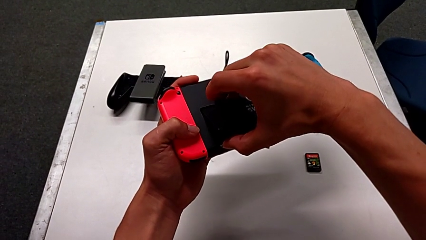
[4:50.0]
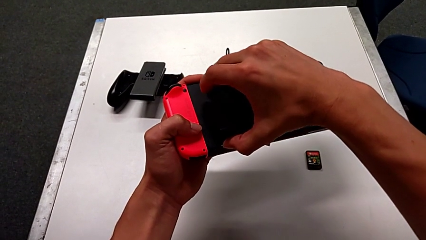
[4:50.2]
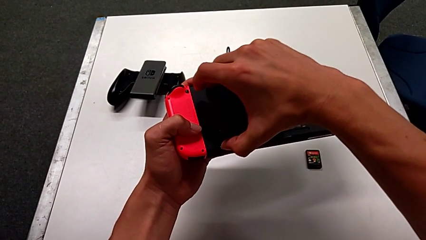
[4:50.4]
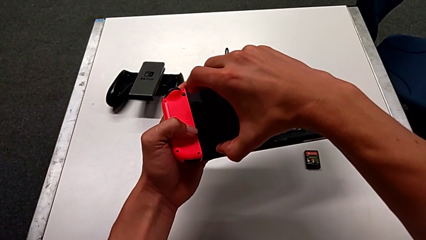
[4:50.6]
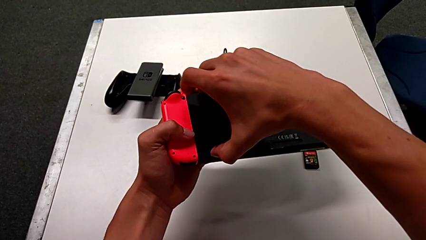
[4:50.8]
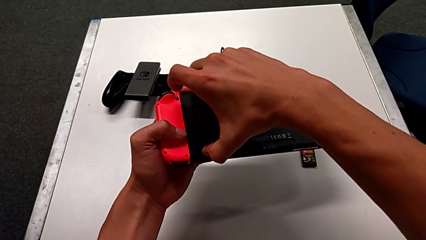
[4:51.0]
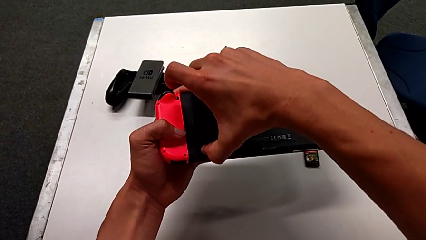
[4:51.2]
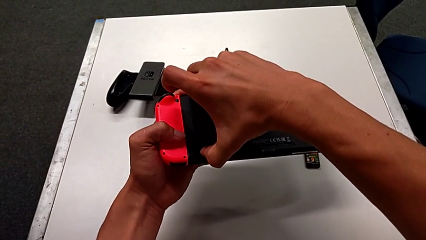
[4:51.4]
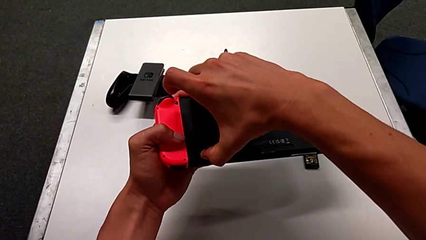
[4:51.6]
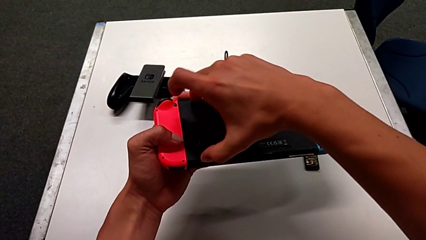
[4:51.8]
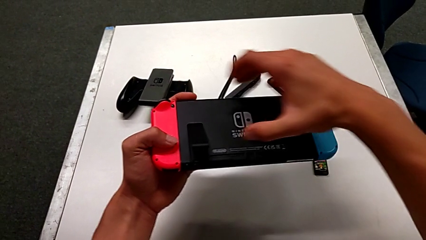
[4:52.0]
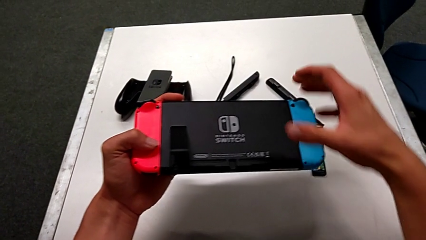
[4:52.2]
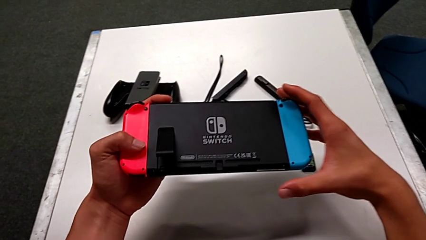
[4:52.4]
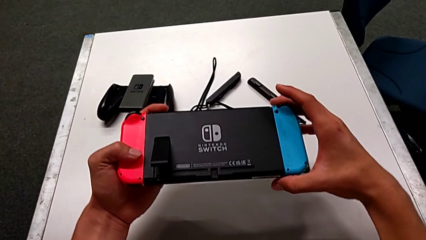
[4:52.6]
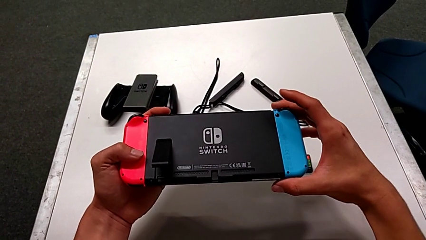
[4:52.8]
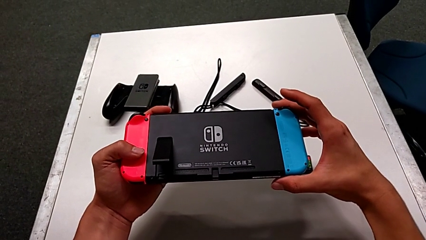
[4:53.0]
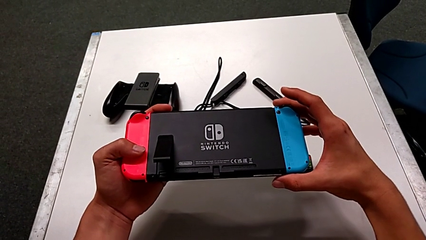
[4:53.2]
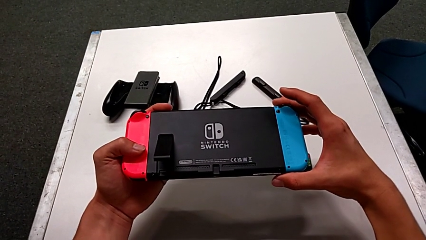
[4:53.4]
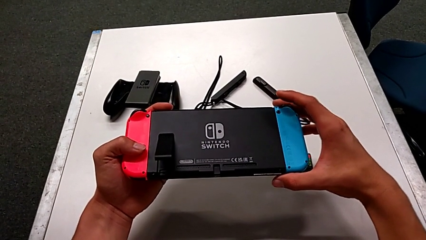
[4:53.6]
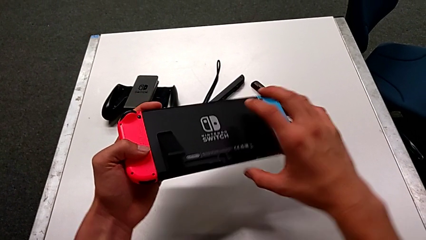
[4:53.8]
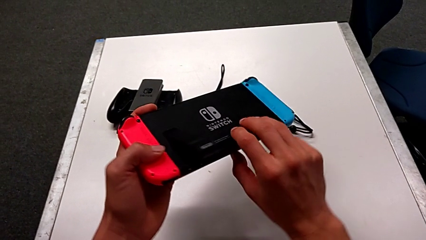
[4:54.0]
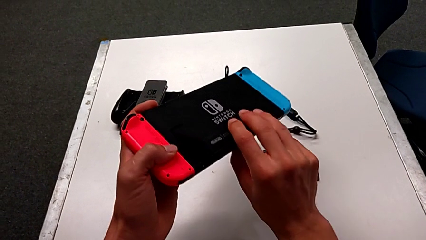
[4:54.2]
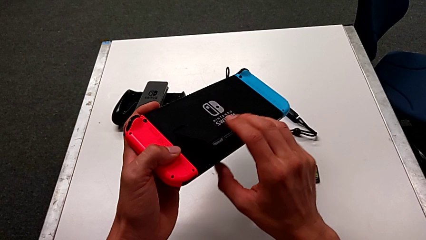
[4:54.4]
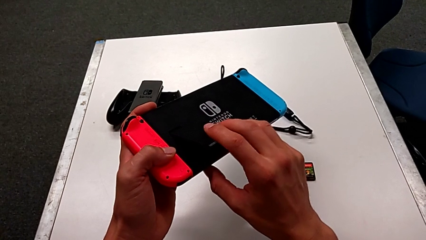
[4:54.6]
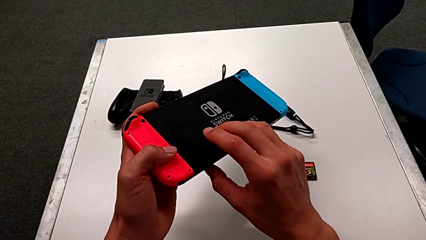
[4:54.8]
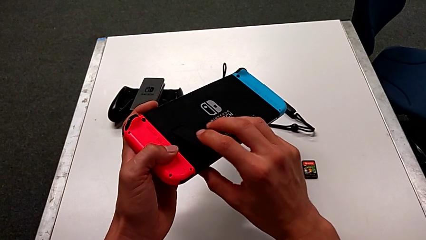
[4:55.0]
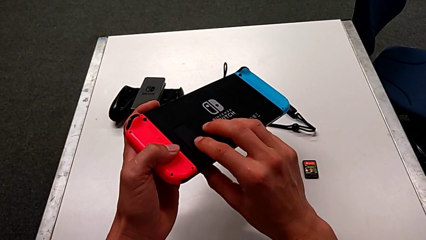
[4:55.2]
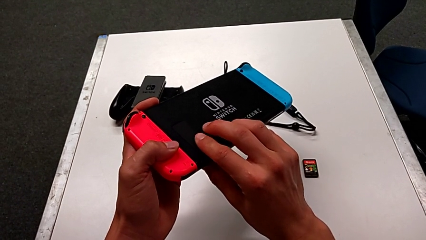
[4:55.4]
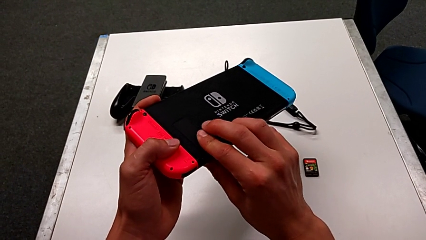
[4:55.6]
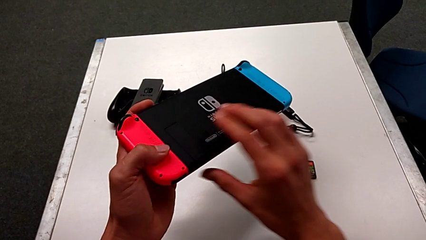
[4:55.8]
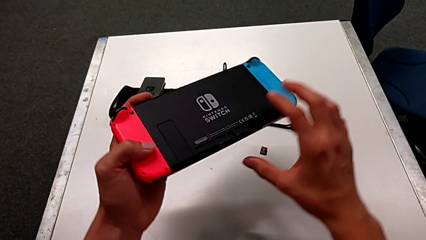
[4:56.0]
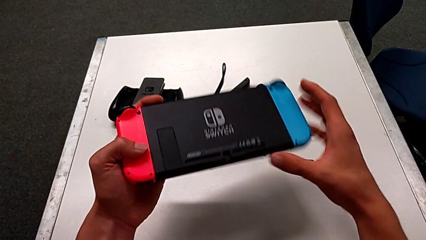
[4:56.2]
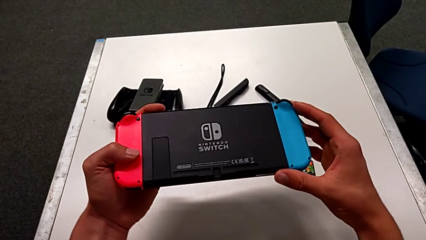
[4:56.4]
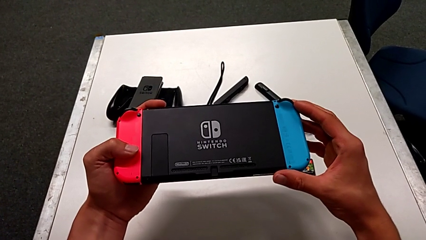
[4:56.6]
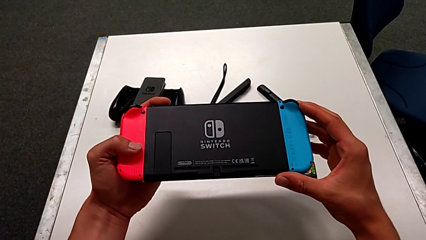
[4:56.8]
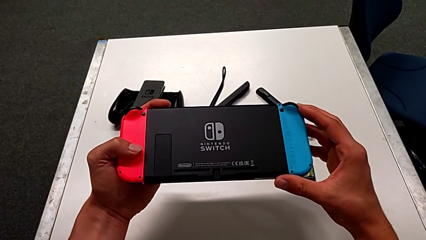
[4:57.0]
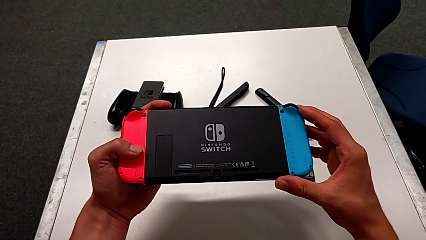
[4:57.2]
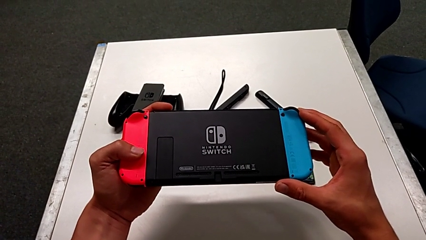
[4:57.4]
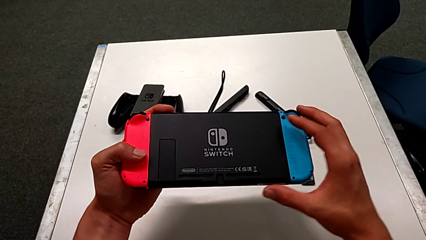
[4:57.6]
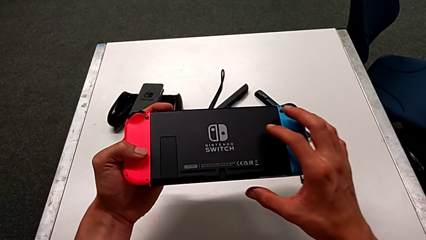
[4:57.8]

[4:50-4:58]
The camera wearer is exchanging the SD card of the Nintendo Switch. They push the SD card, hold the Nintendo Switch and close the kickstand.

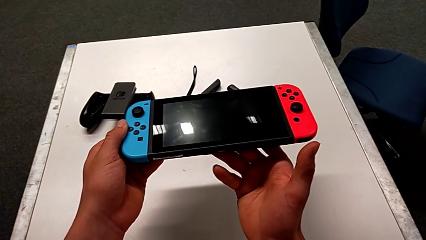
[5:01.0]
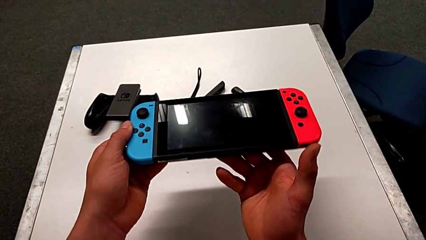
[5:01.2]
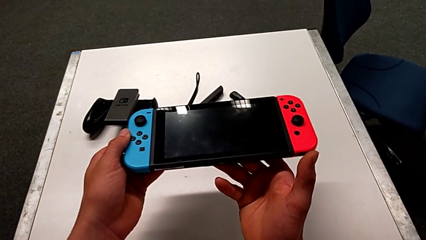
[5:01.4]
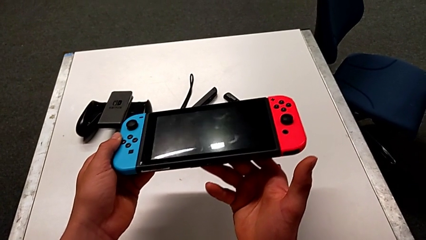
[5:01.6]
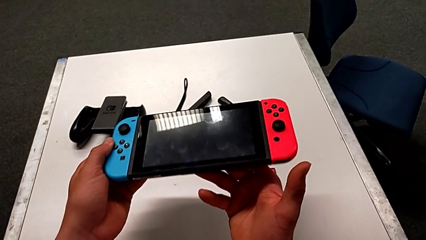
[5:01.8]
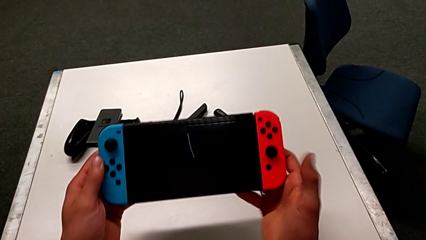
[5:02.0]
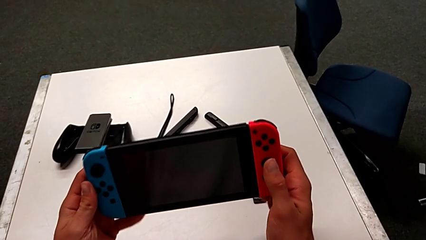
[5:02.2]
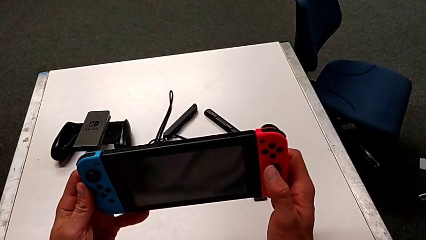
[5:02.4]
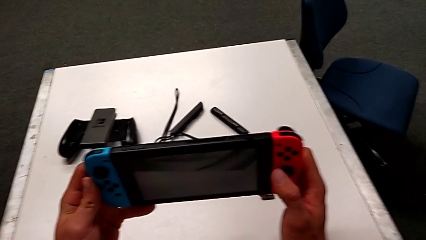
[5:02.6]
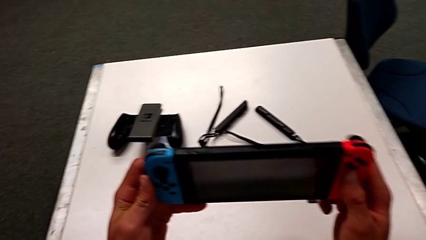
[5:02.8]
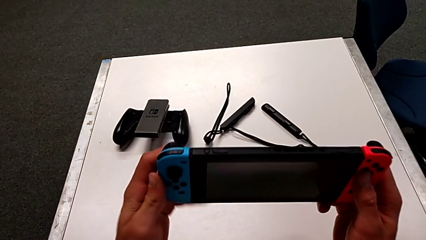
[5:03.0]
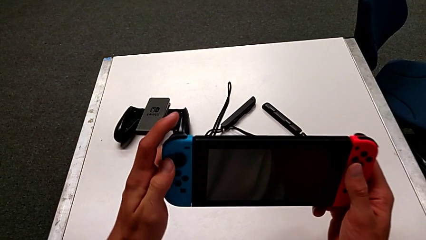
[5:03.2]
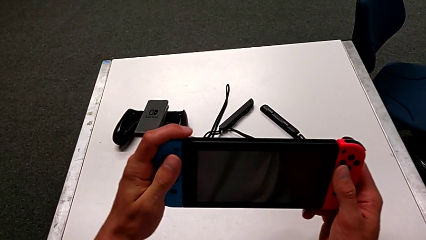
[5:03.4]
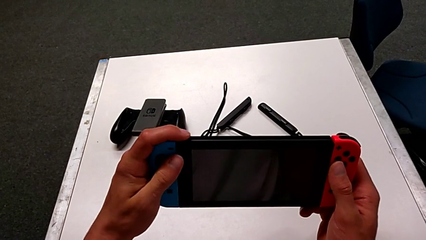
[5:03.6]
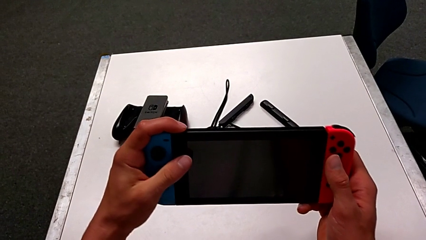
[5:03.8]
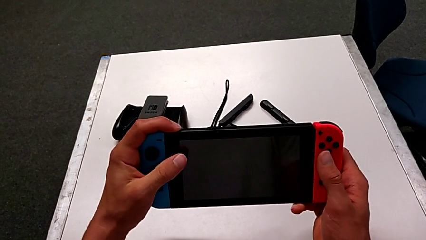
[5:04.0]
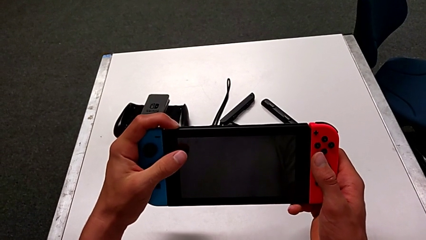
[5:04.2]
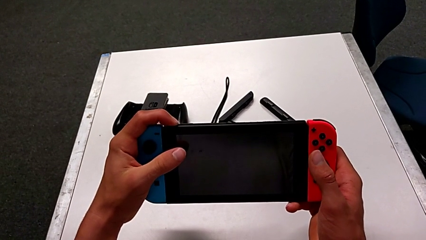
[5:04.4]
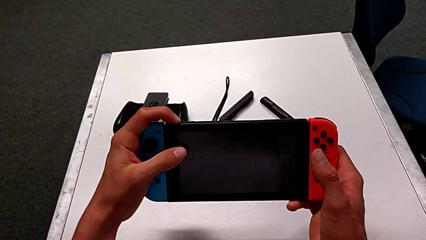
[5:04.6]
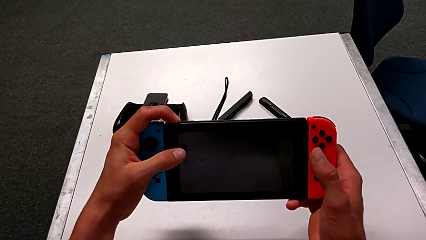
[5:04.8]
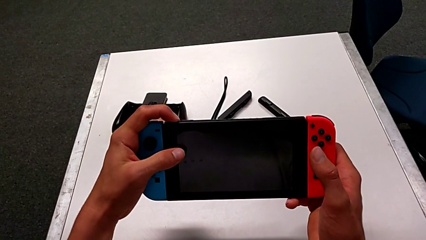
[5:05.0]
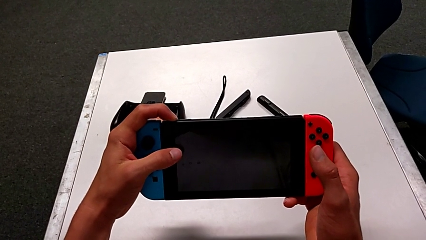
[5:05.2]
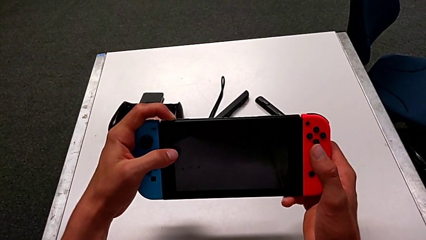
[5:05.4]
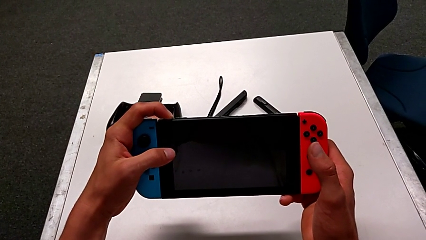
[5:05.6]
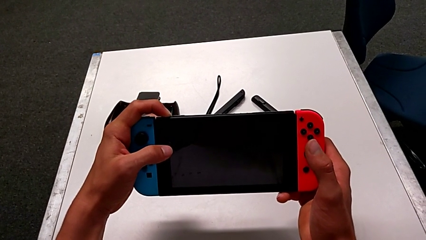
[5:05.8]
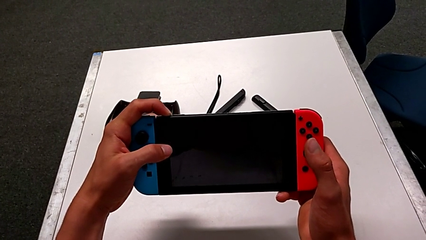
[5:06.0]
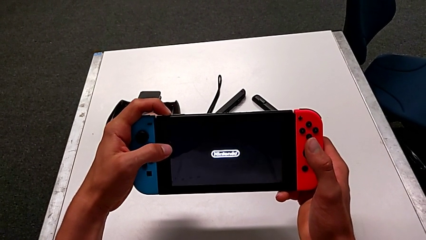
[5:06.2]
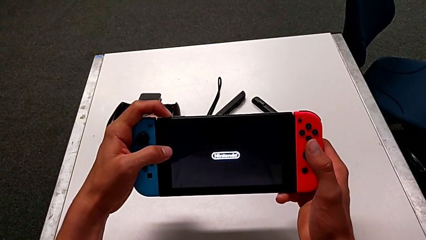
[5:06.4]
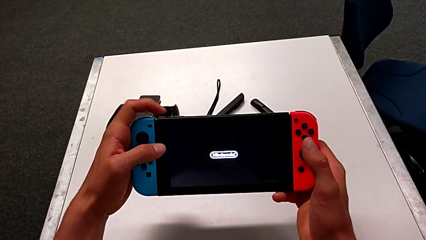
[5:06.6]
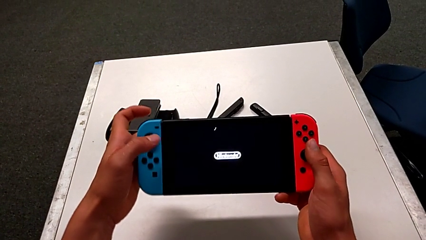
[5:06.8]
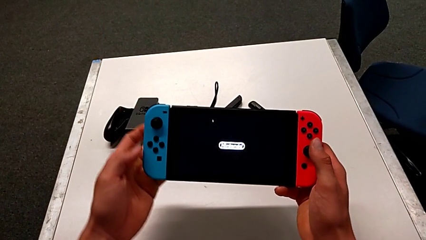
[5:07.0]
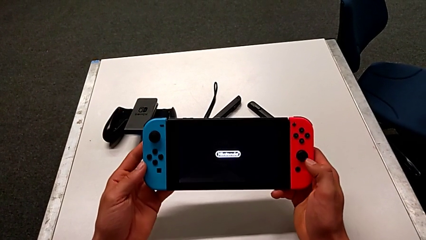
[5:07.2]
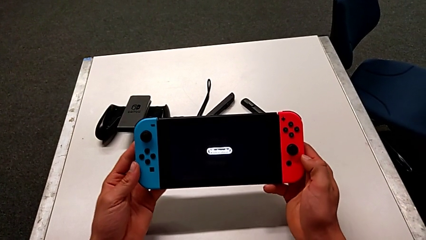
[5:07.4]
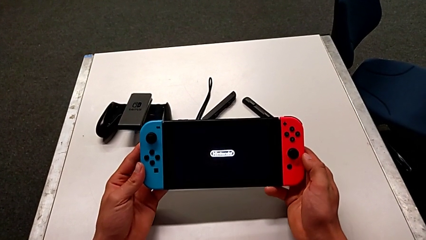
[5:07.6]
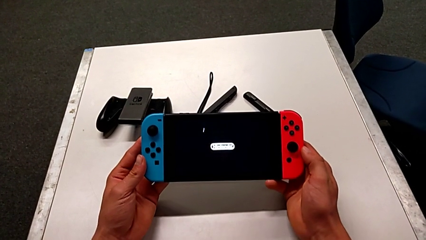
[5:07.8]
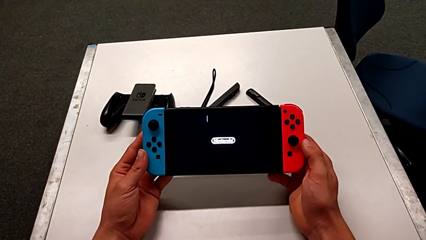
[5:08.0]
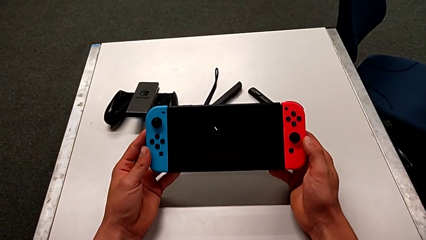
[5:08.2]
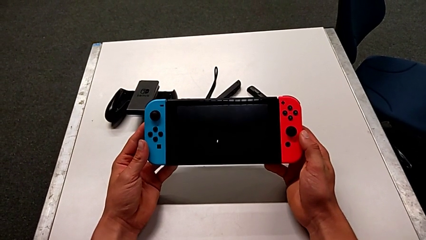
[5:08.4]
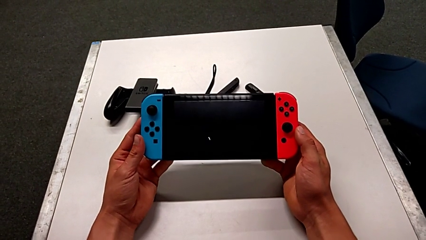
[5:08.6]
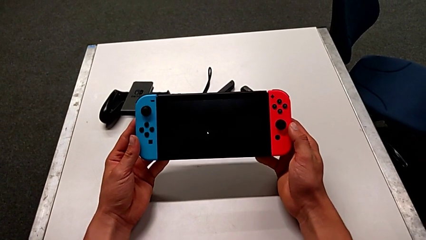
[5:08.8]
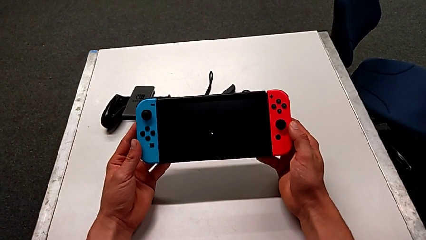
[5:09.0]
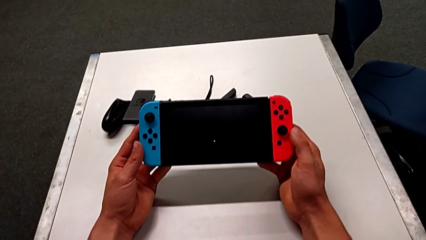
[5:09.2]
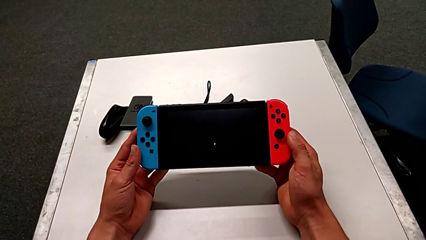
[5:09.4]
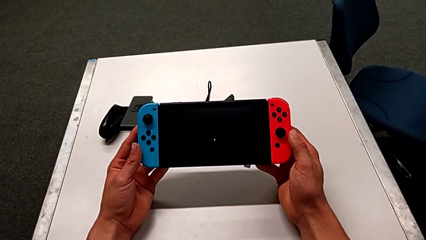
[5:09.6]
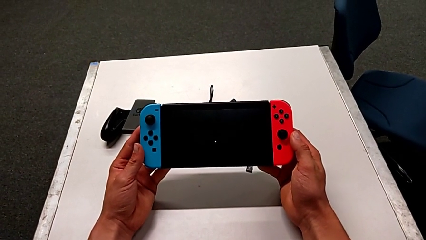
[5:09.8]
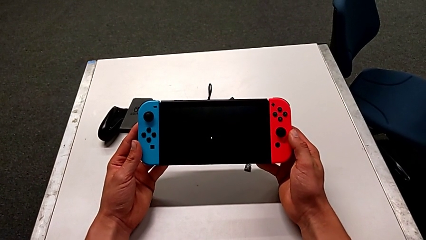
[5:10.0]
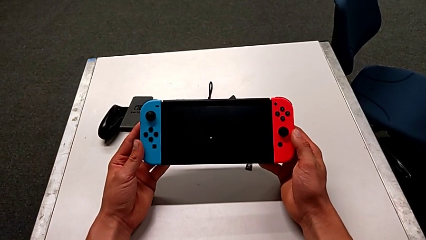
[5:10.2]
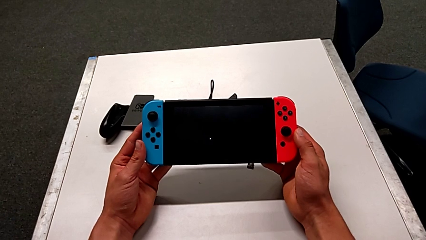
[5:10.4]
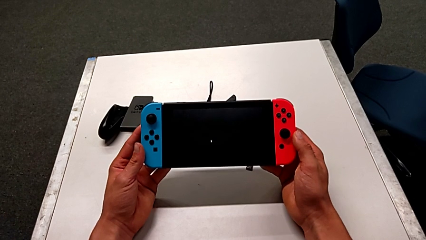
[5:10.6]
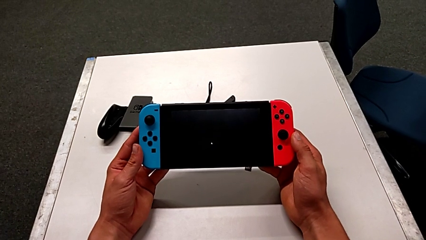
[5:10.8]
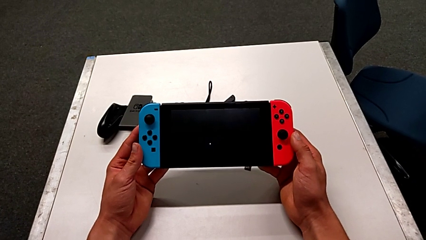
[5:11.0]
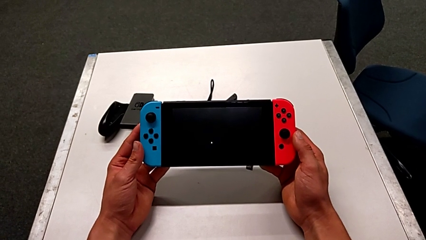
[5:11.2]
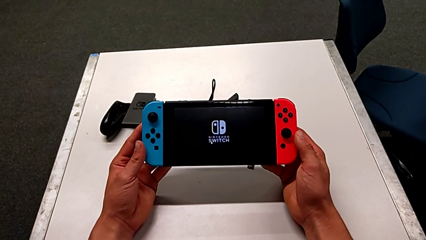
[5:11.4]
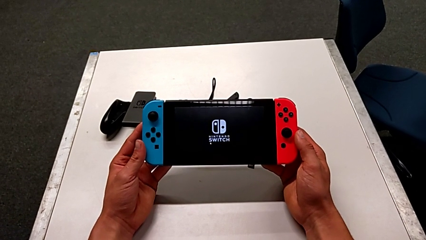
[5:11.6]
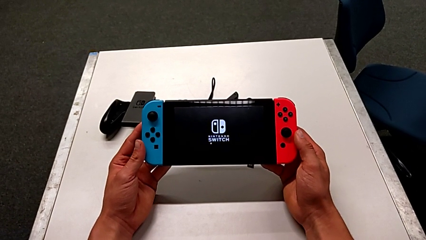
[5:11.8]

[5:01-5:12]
The camera wearer is turning on the Nintendo Switch. They grab the Nintendo Switch, press the top button and begin to hold the Nintendo Switch.
